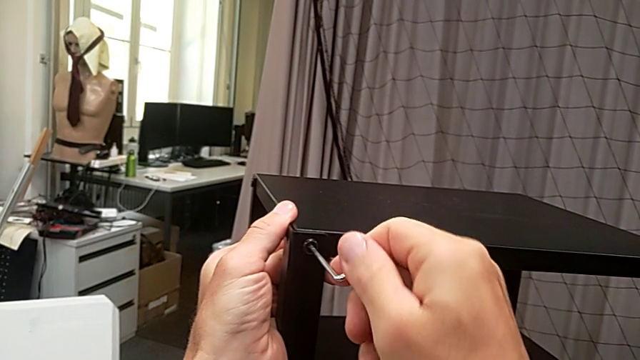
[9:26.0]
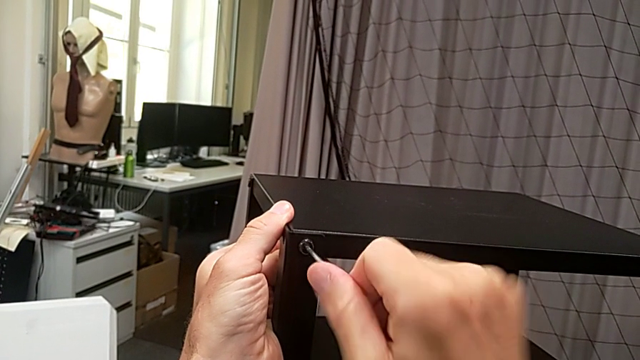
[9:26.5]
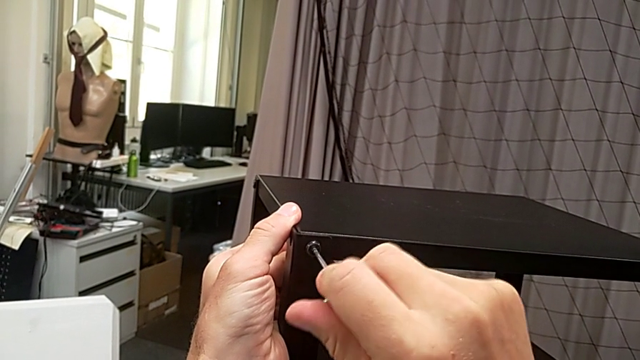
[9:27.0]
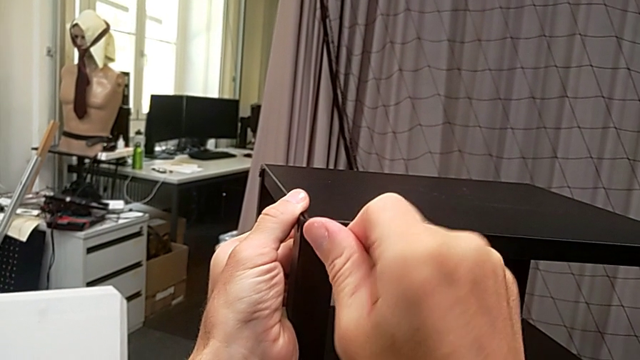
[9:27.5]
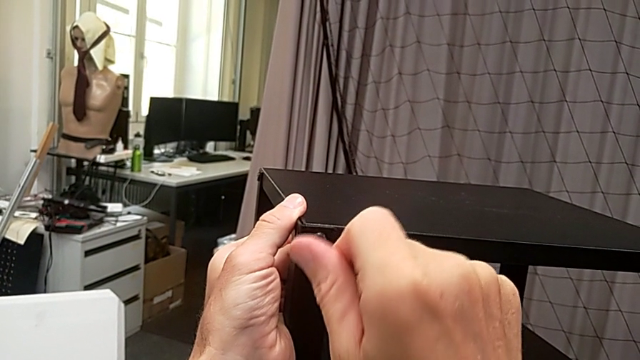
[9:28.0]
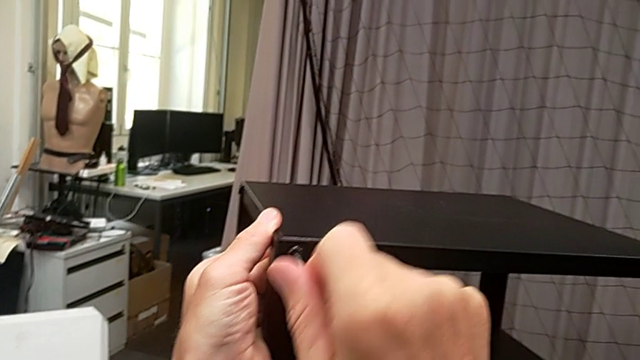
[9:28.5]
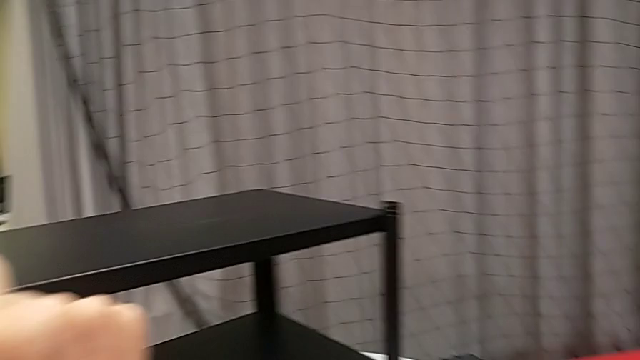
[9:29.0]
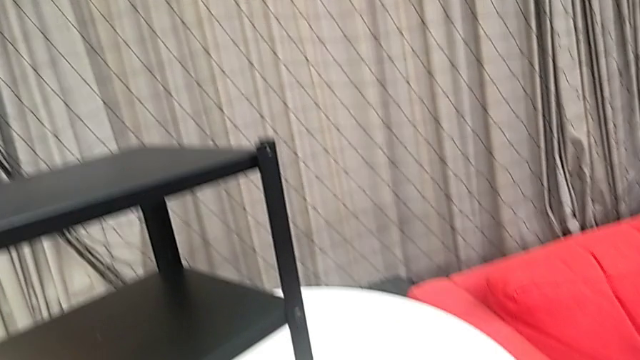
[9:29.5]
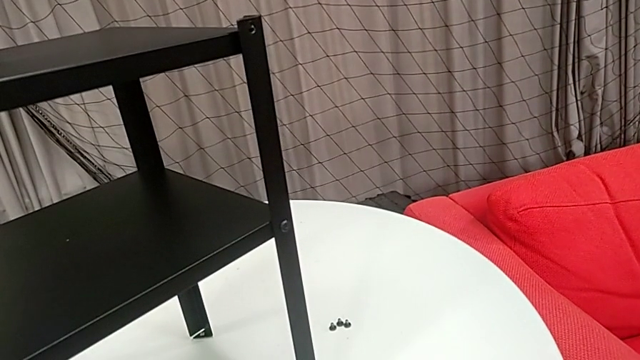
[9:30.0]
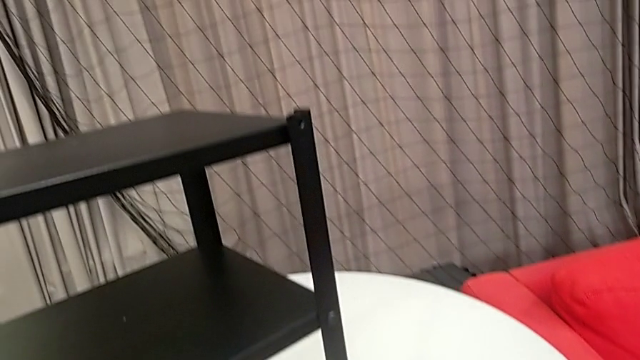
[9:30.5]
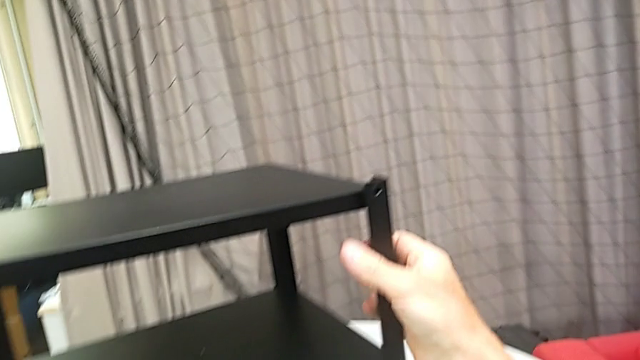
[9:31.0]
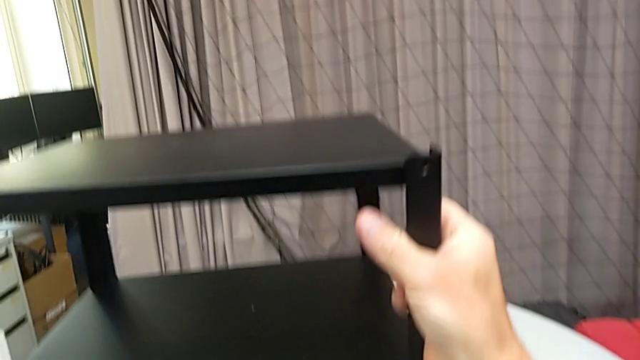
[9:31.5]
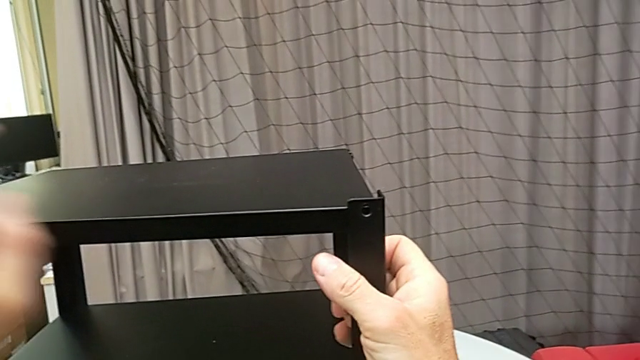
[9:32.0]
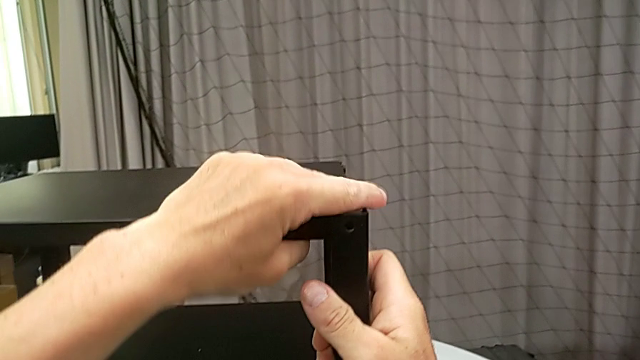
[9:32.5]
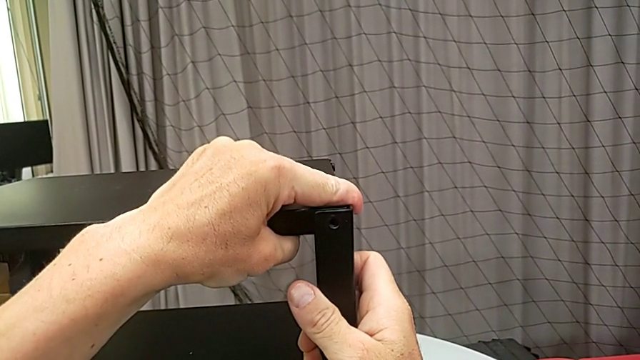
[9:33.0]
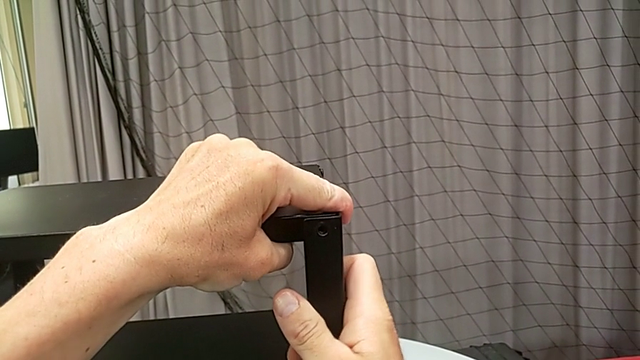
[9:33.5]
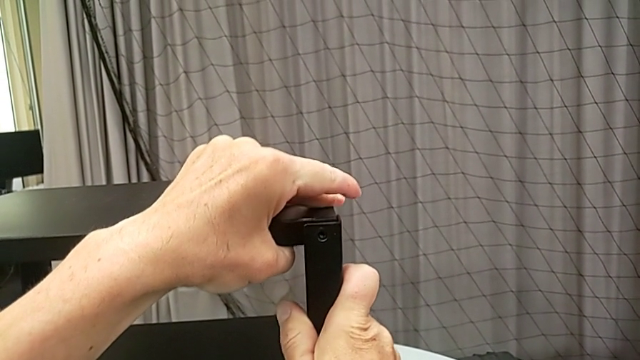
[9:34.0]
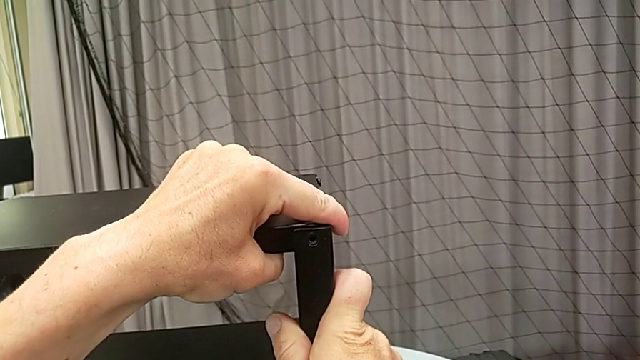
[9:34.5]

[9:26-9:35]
The camera wearer is assembling the top tray. They keep screwing the hex socket head, withdraw the Allen wrench, place it, slide the nightstand and align the top tray.

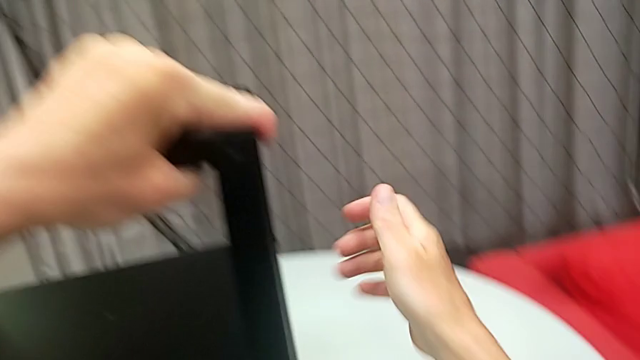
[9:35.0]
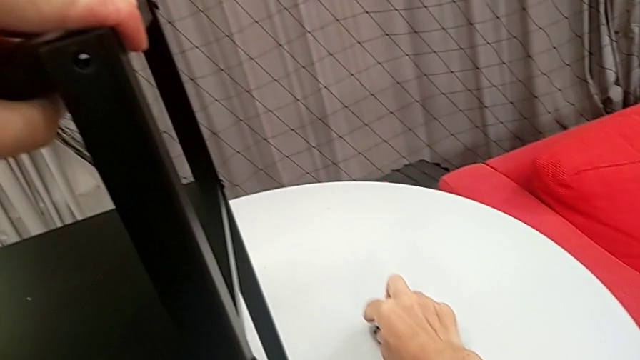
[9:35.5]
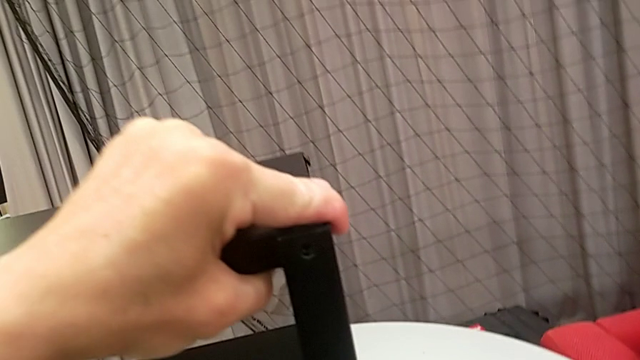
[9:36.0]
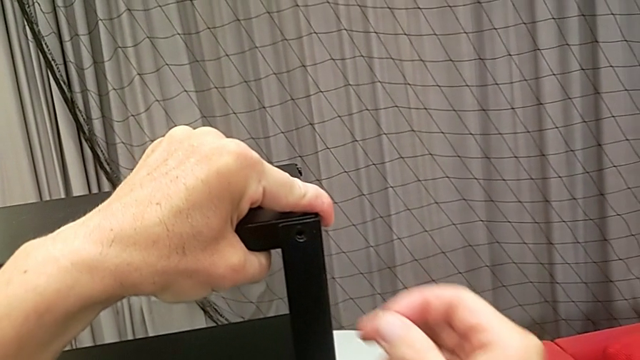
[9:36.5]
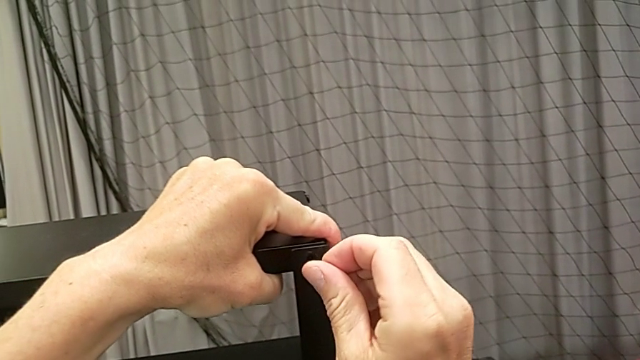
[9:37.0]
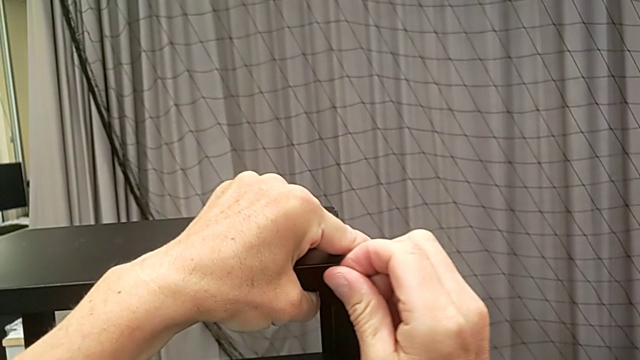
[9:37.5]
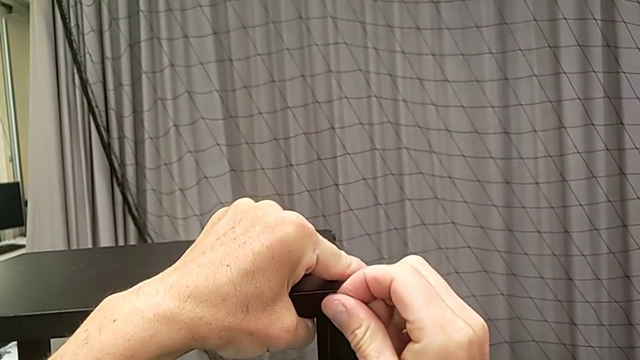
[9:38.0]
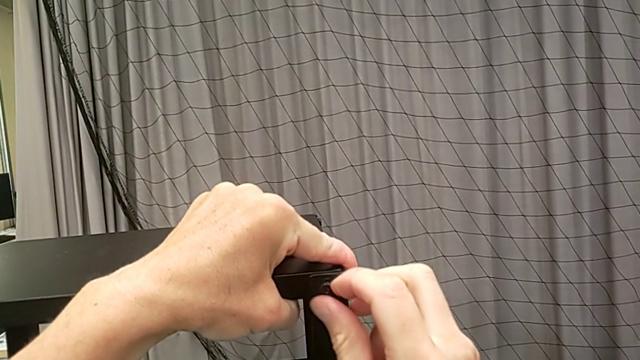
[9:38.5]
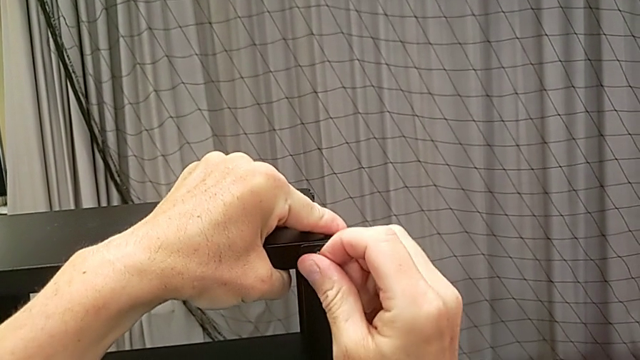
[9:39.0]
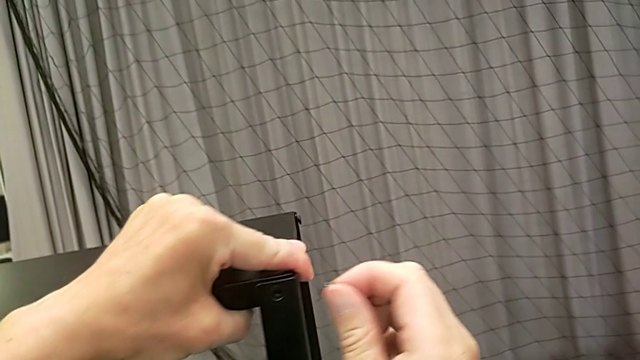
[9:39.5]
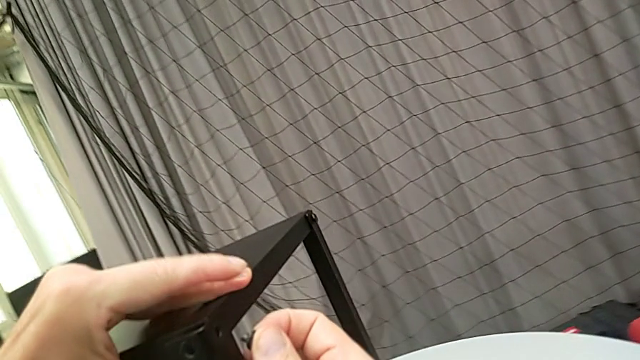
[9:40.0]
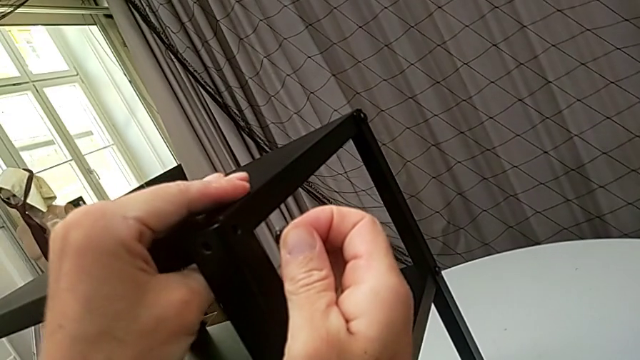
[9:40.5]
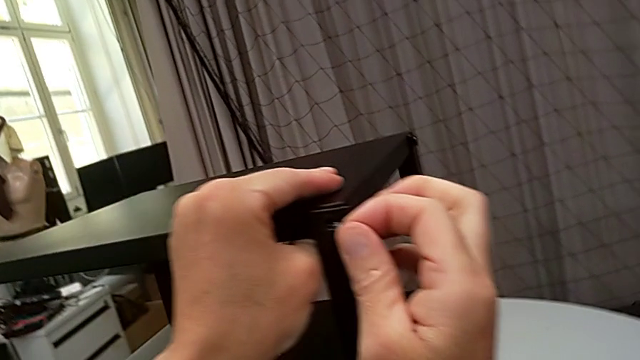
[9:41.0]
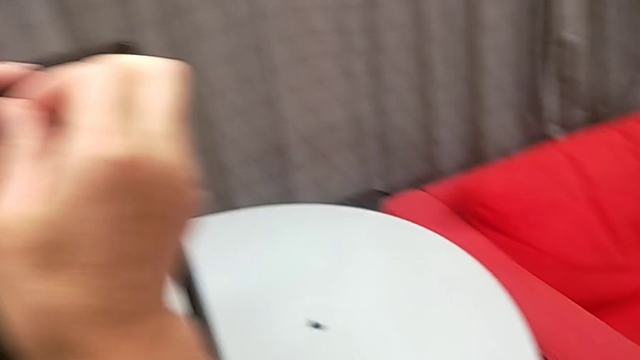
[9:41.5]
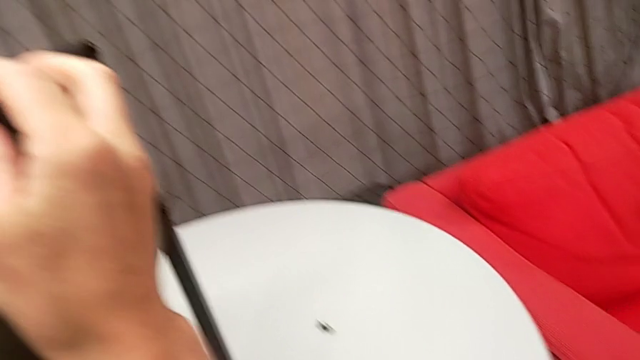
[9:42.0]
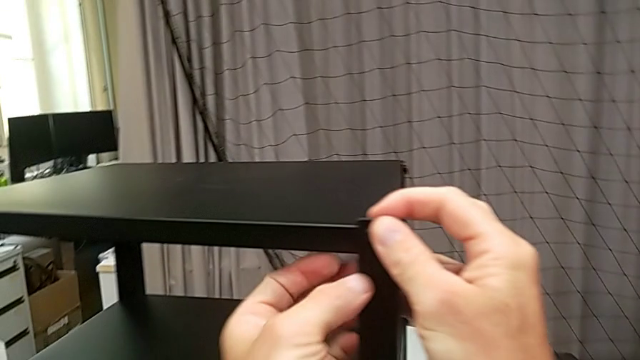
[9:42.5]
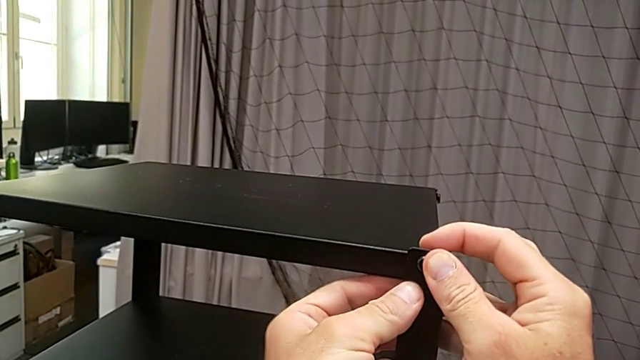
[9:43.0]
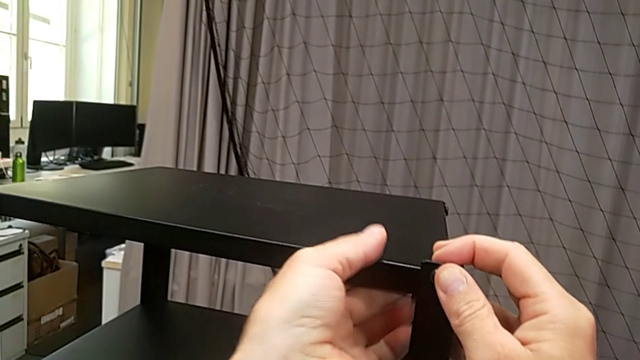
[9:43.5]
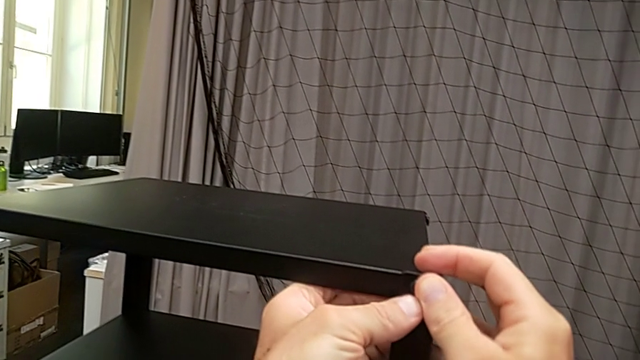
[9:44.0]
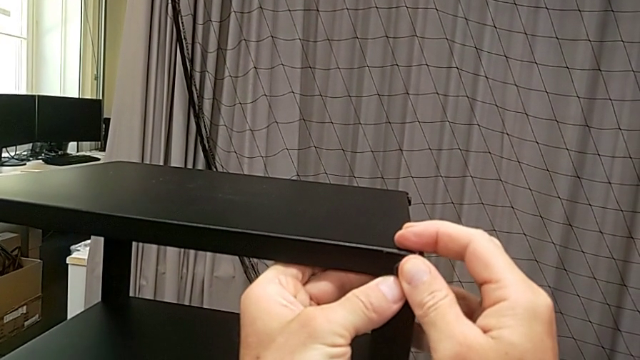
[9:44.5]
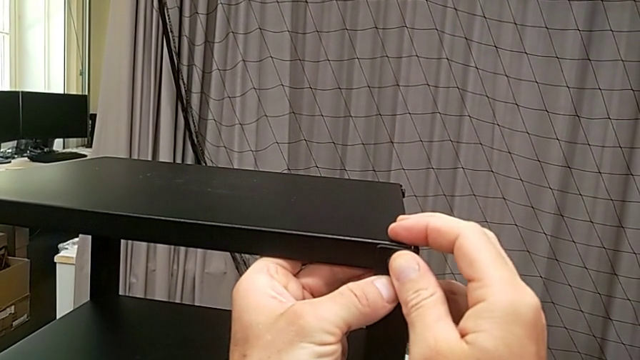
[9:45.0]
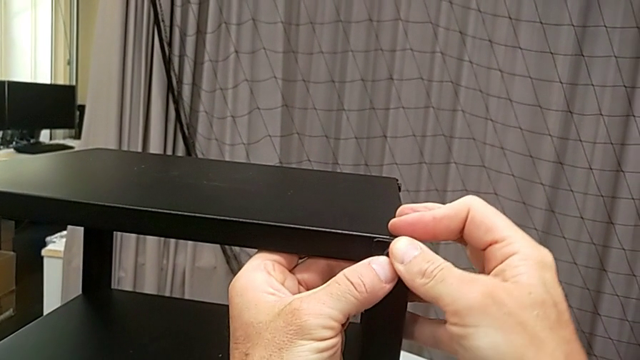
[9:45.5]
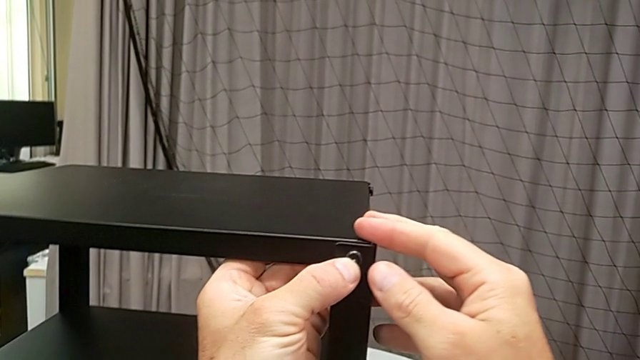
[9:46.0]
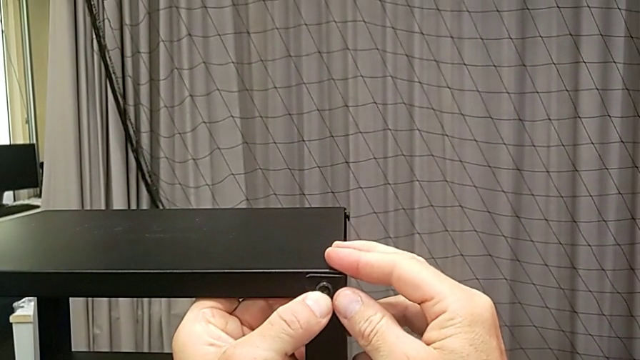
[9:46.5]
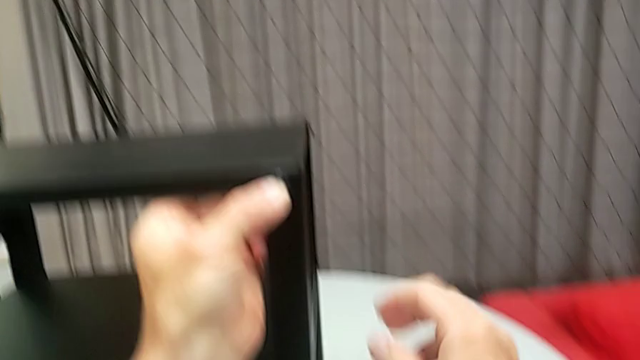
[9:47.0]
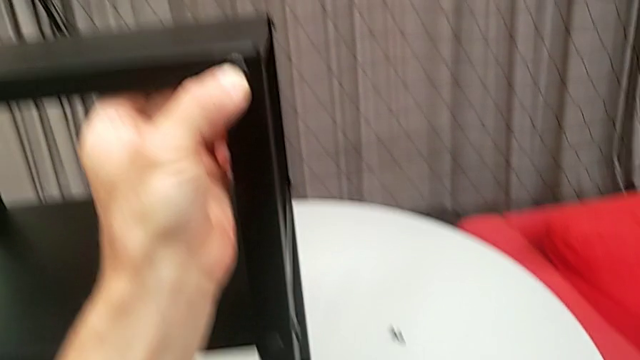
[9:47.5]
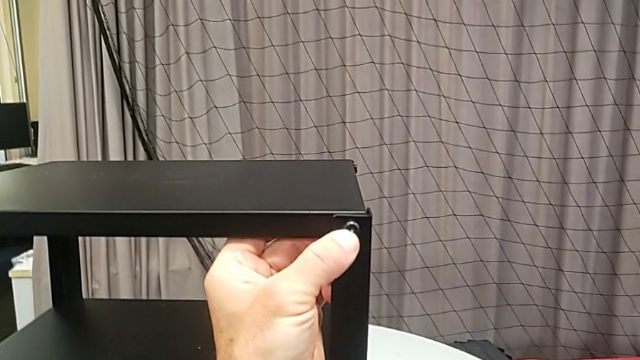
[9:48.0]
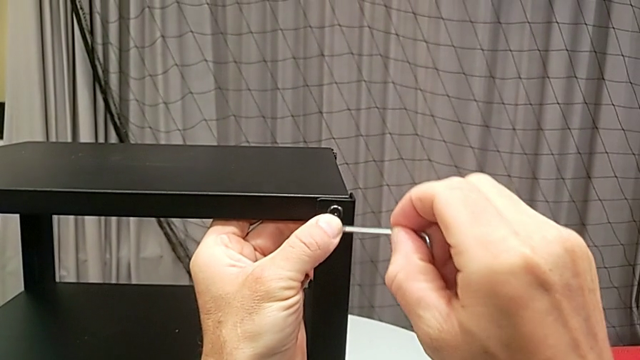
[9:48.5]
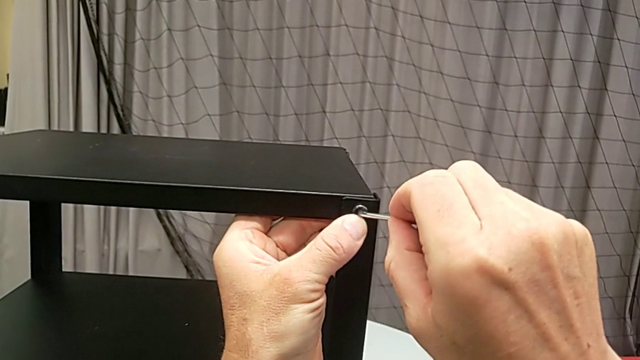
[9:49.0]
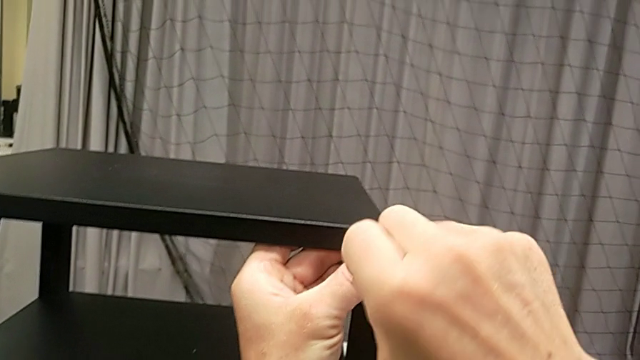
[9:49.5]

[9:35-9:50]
The camera wearer is assembling the top tray. They grab the hex socket head, insert it, grab the Allen wrench and insert it.
